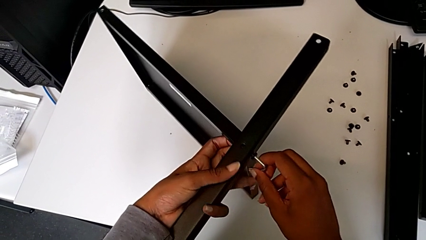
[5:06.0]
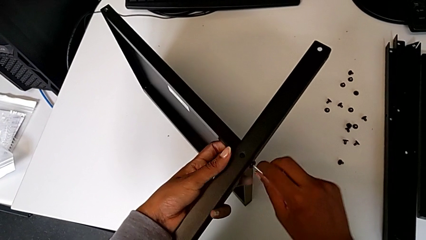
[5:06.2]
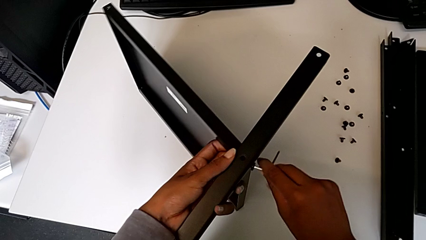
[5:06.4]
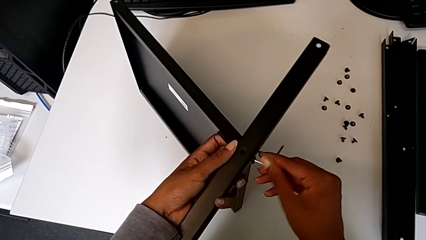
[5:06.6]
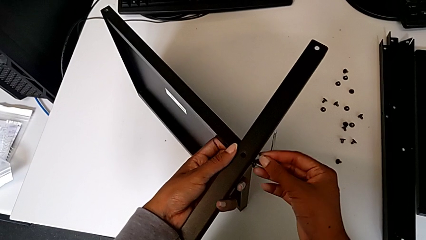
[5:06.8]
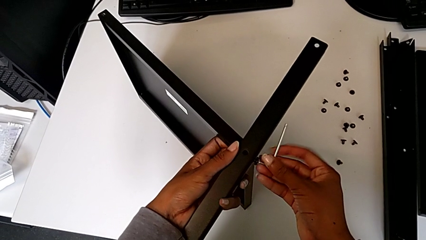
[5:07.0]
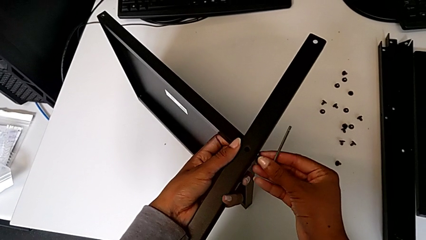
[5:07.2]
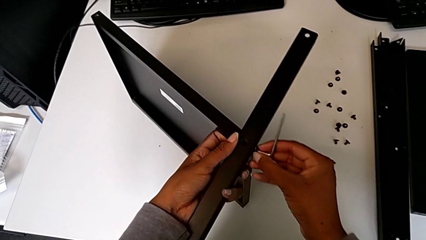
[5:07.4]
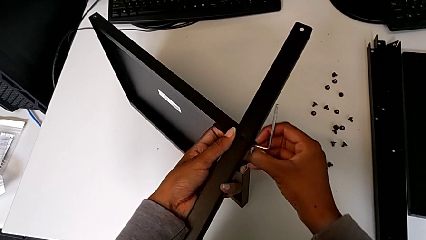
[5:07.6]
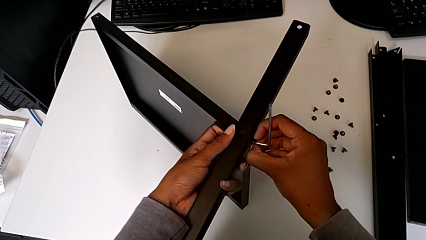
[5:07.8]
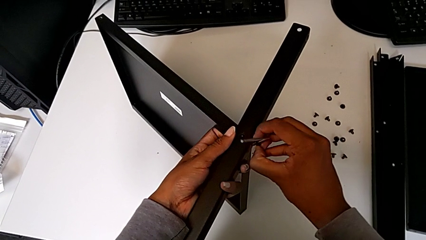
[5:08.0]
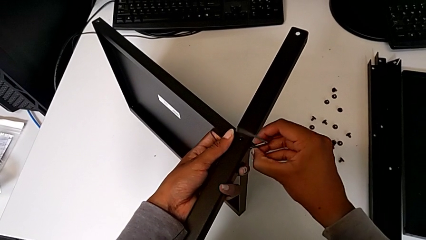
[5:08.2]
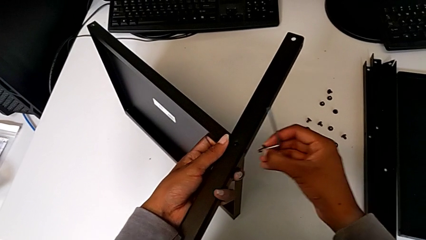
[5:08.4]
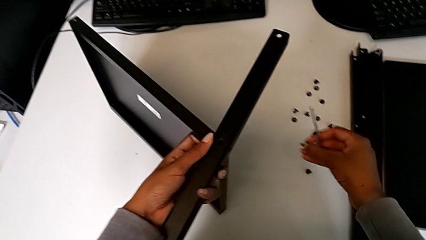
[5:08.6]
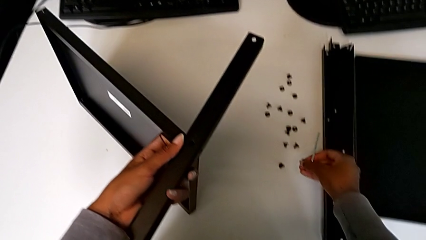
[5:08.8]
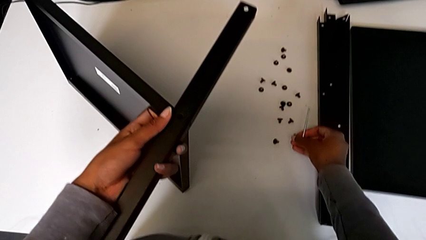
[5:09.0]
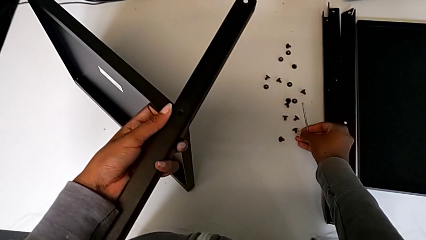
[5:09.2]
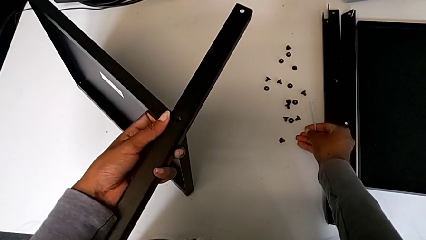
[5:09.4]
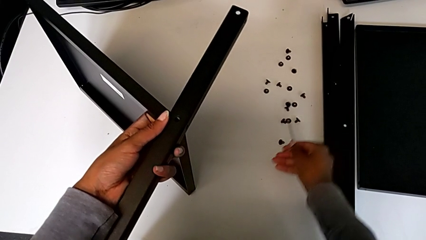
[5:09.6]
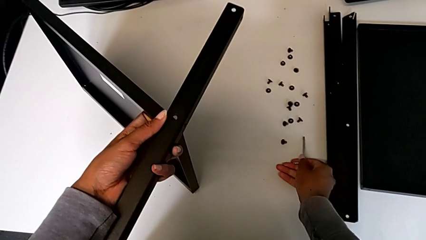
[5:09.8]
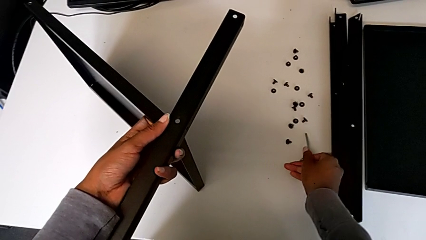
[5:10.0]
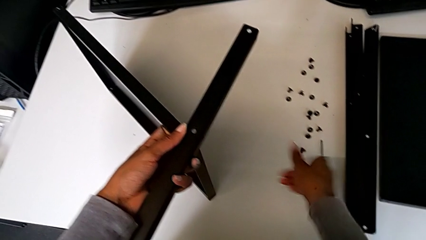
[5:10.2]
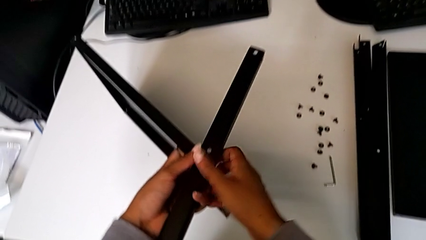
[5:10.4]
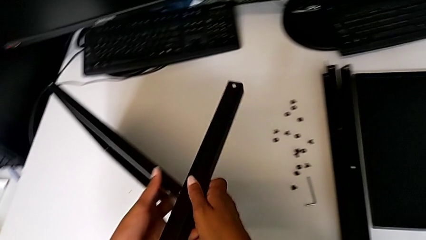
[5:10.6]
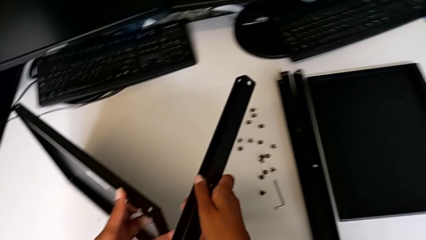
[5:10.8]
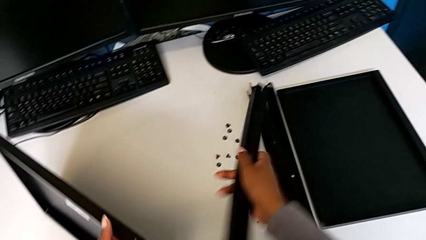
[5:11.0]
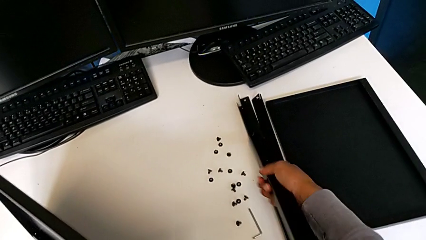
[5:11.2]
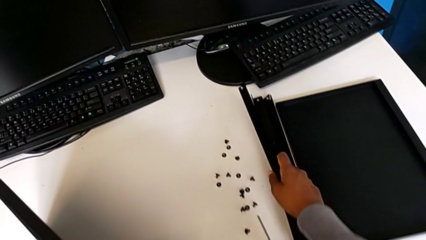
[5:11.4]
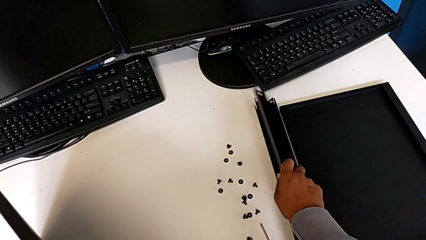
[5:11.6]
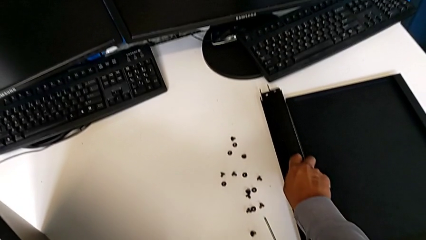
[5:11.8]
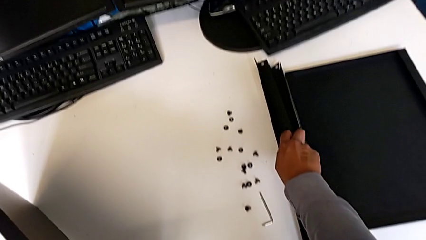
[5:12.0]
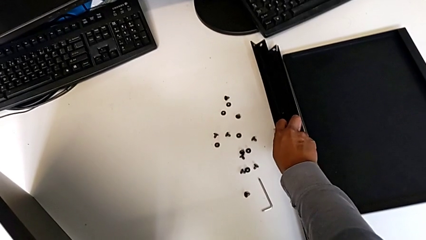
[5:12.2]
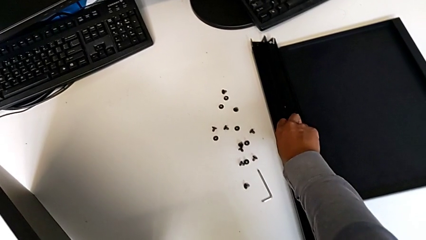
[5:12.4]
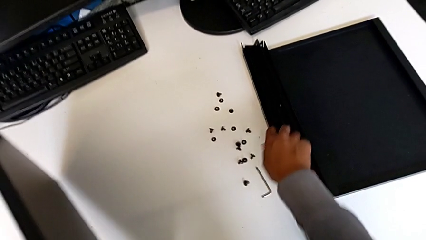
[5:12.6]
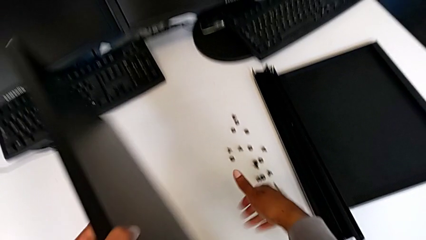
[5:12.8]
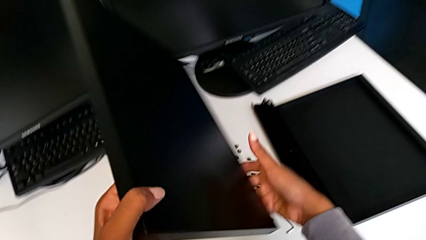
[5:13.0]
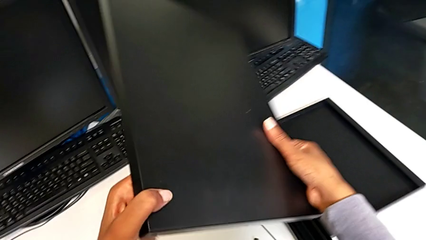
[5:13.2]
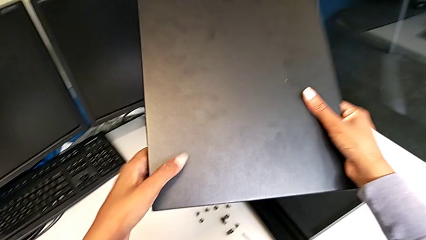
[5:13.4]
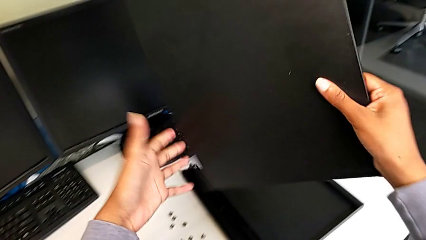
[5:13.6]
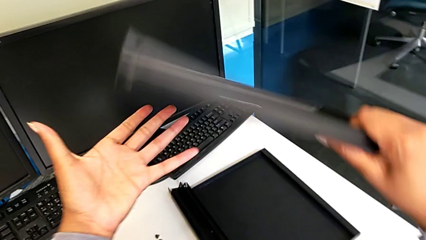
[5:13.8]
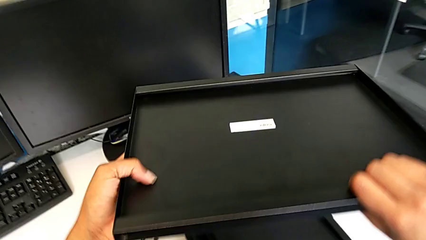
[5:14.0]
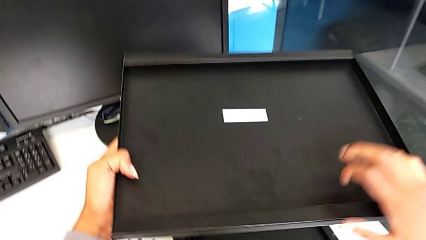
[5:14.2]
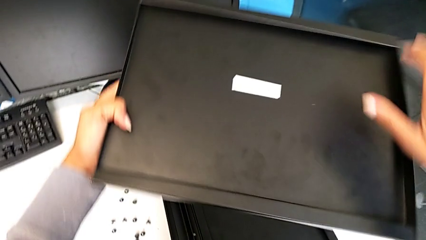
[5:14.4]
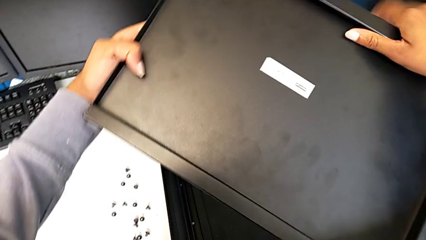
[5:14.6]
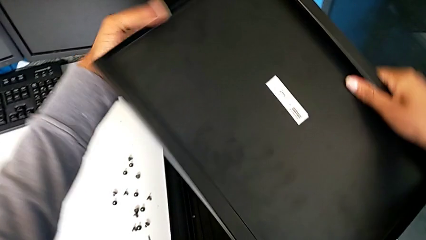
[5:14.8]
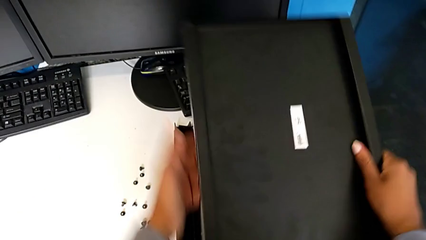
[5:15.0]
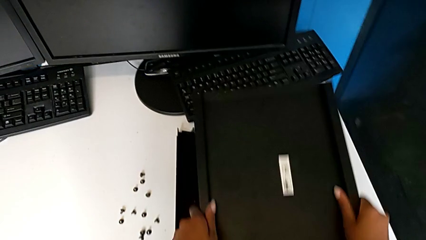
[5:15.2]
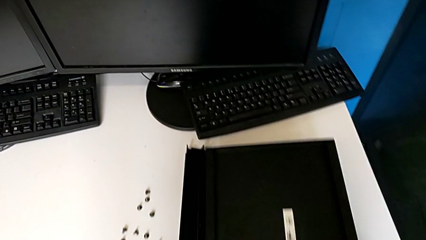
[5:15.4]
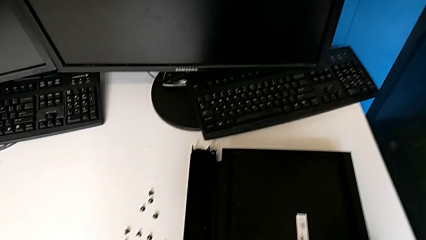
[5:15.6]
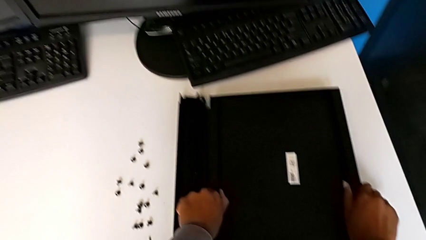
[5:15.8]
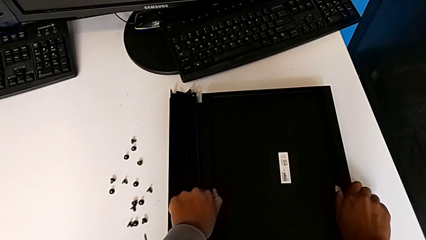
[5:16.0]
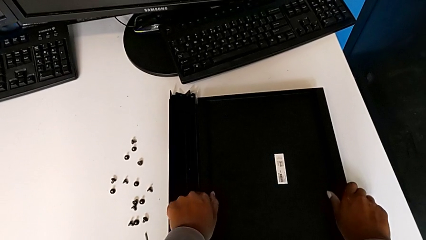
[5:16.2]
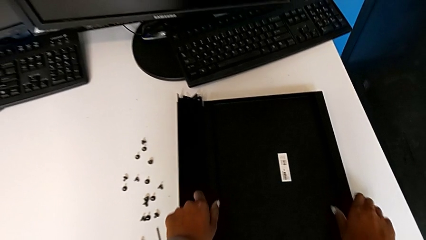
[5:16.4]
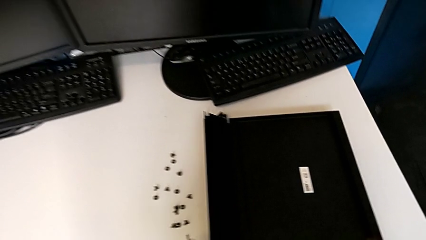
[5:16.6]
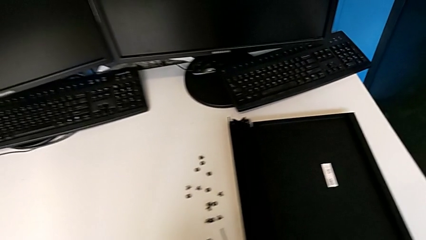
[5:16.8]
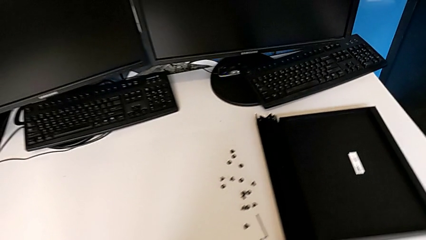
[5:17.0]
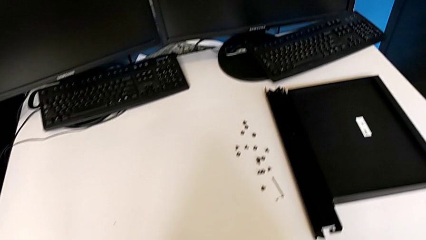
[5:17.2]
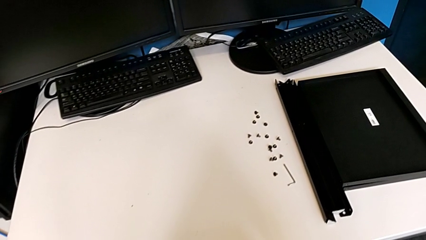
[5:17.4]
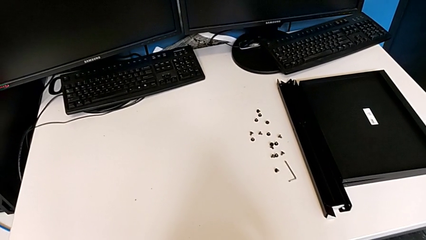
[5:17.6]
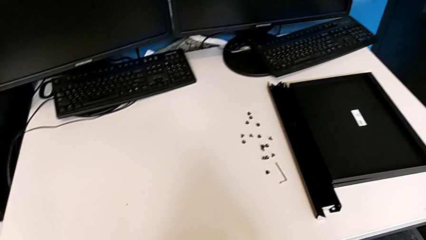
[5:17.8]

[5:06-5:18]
The camera wearer is disassembling the fourth leg from the shelf. They disassemble the hex socket head, place it, place the Allen wrench, disassemble the leg, place it, place the bottom tray, rotate the tray and place it.
